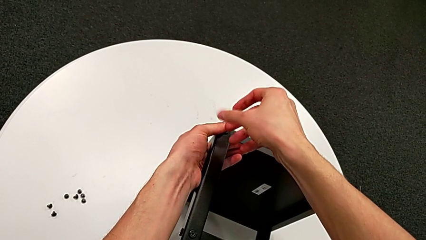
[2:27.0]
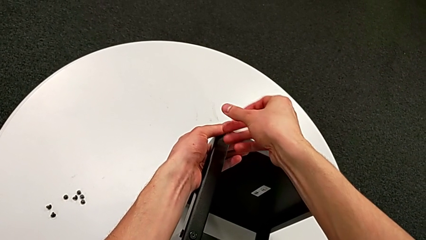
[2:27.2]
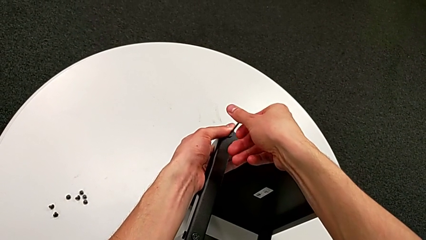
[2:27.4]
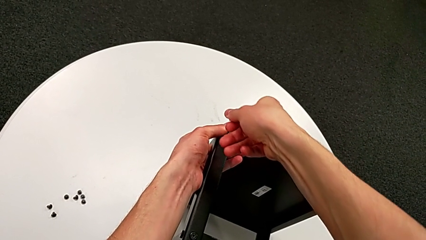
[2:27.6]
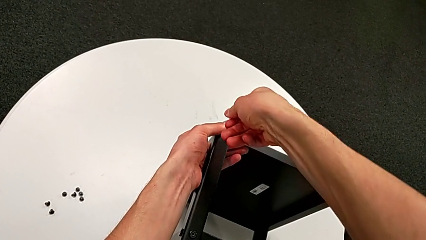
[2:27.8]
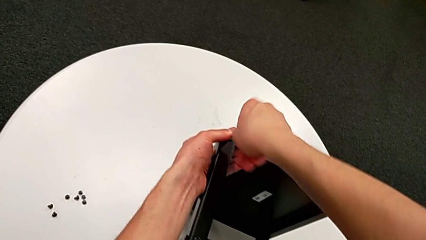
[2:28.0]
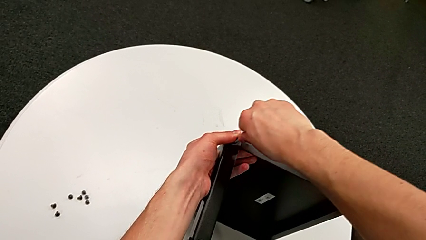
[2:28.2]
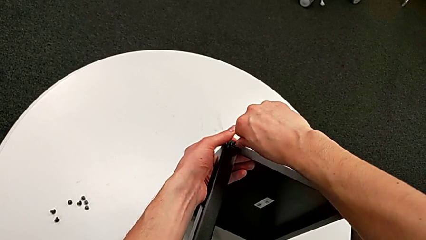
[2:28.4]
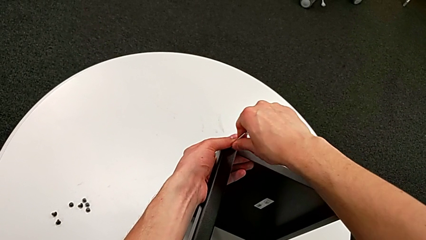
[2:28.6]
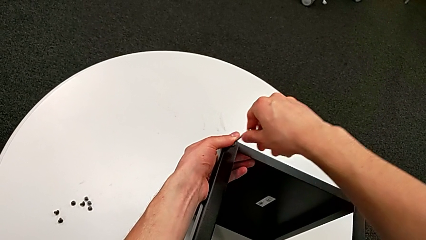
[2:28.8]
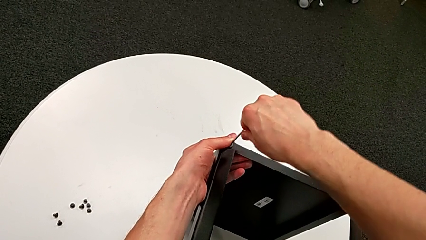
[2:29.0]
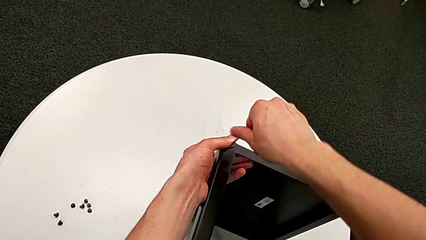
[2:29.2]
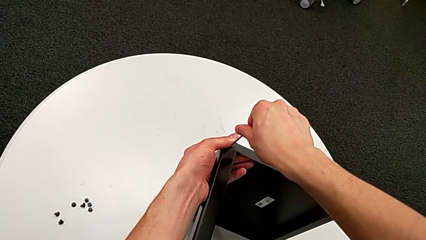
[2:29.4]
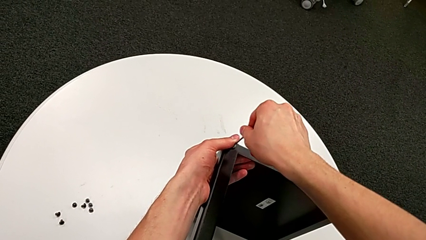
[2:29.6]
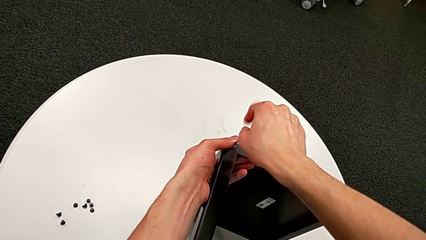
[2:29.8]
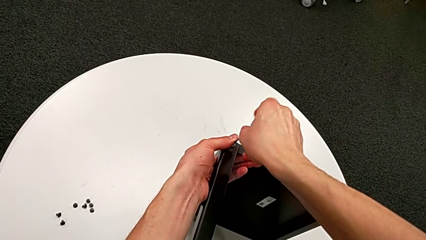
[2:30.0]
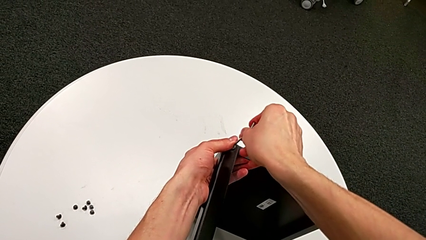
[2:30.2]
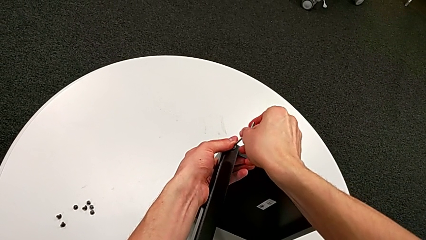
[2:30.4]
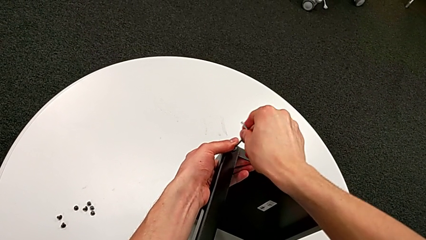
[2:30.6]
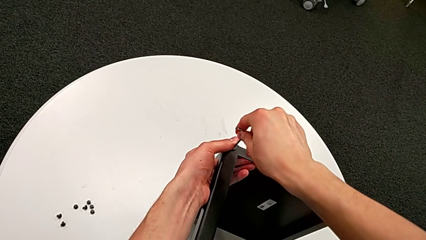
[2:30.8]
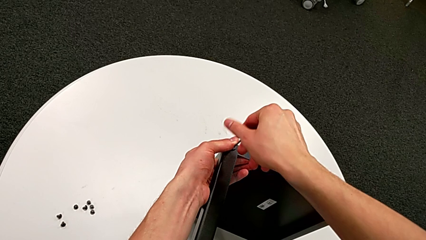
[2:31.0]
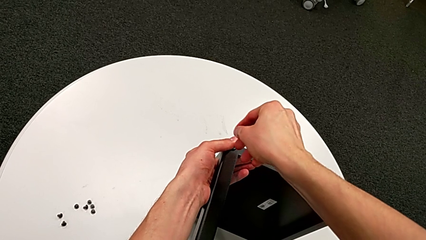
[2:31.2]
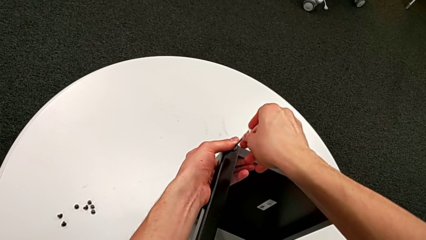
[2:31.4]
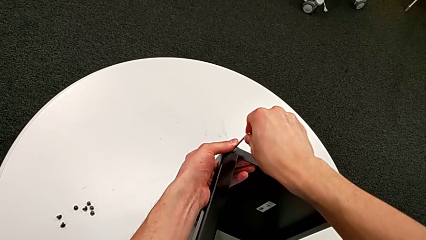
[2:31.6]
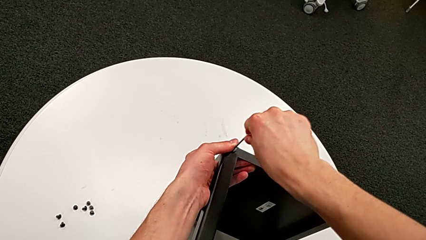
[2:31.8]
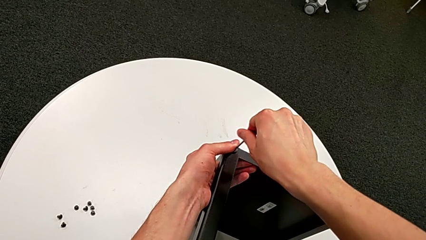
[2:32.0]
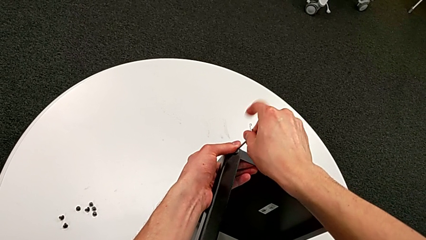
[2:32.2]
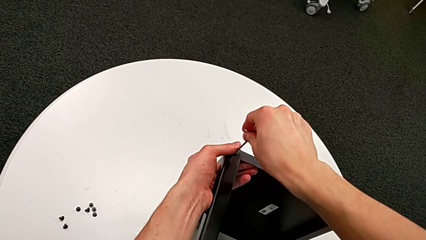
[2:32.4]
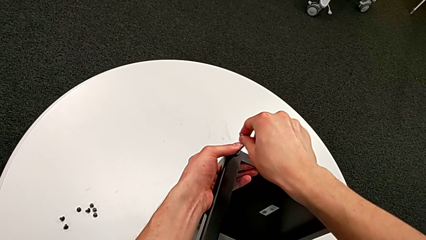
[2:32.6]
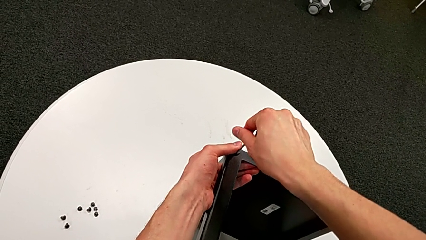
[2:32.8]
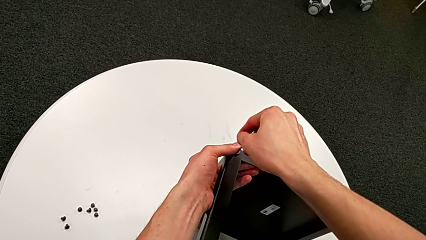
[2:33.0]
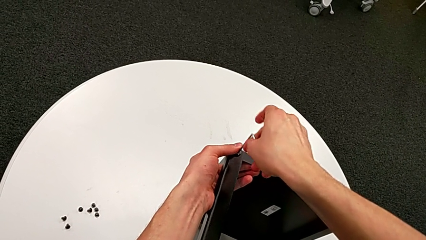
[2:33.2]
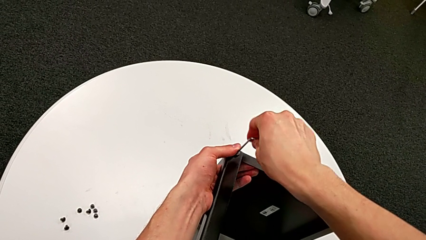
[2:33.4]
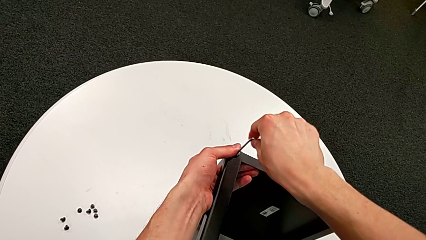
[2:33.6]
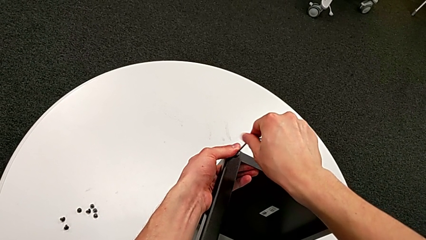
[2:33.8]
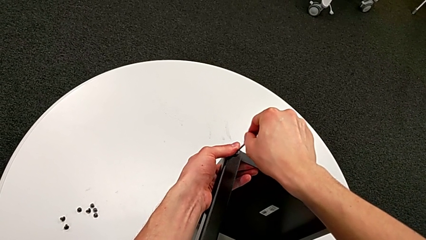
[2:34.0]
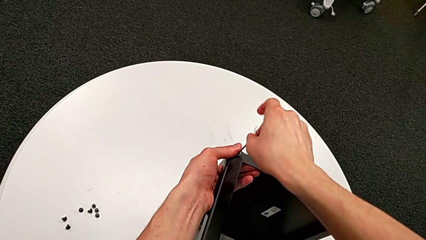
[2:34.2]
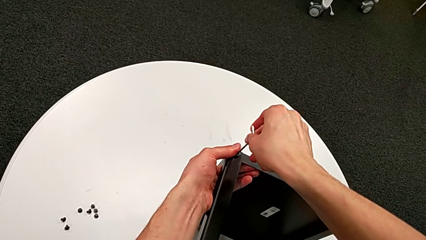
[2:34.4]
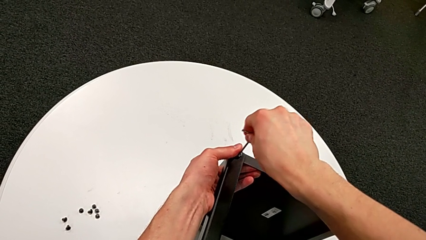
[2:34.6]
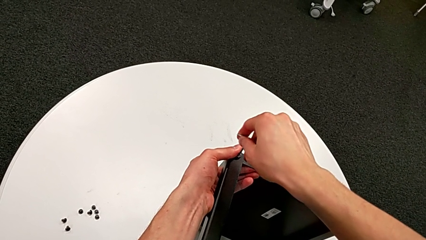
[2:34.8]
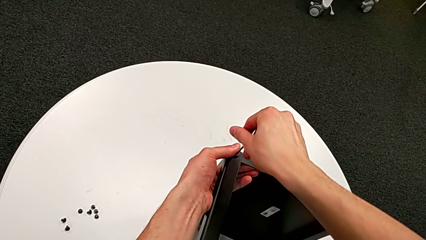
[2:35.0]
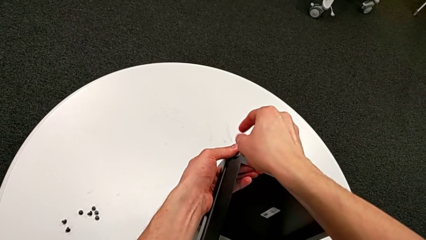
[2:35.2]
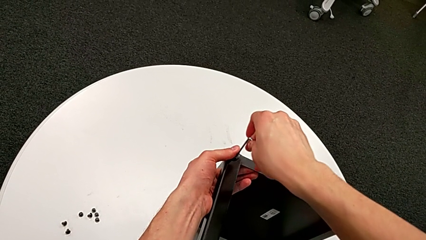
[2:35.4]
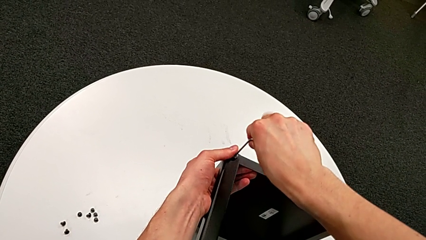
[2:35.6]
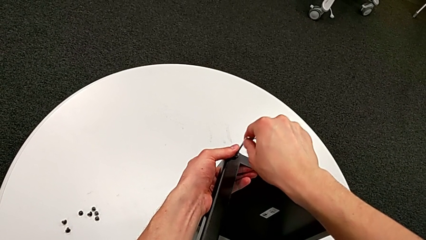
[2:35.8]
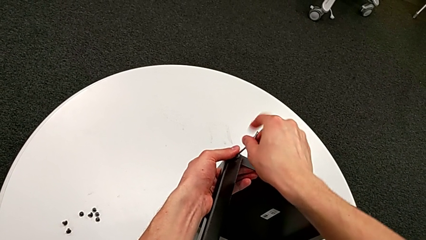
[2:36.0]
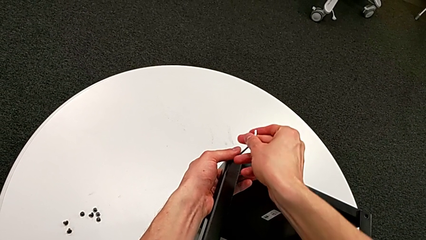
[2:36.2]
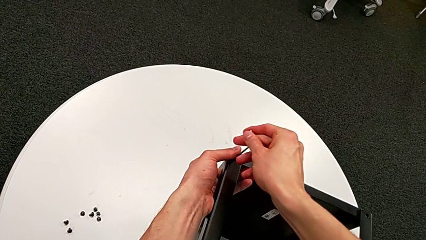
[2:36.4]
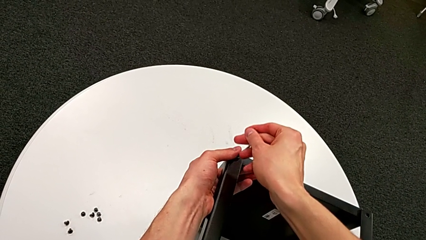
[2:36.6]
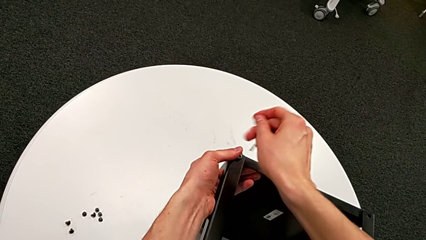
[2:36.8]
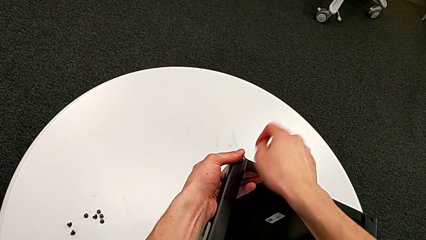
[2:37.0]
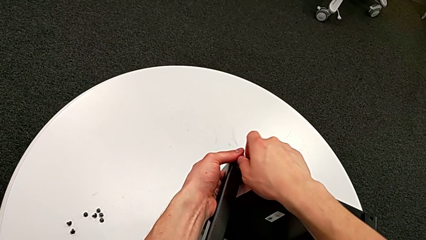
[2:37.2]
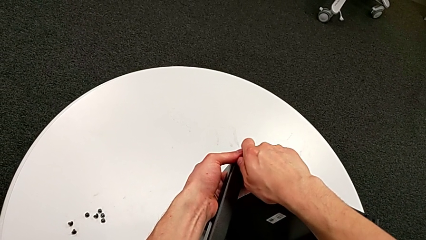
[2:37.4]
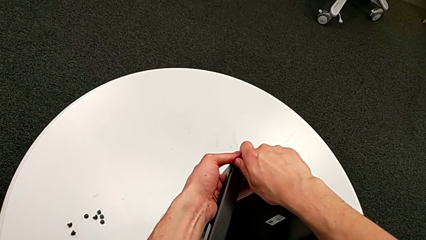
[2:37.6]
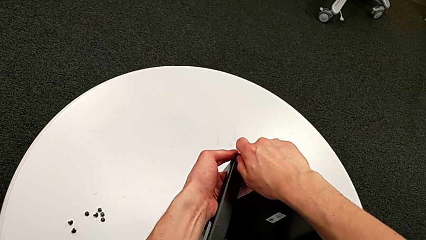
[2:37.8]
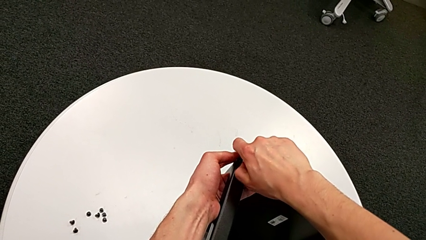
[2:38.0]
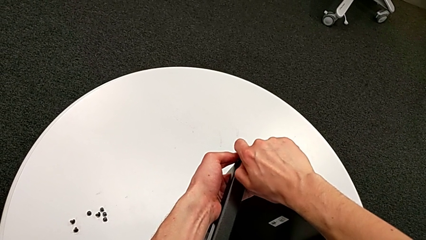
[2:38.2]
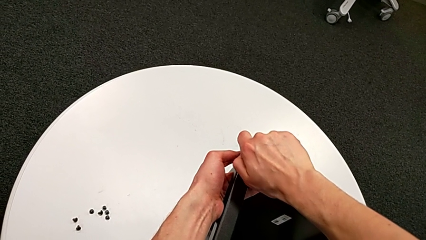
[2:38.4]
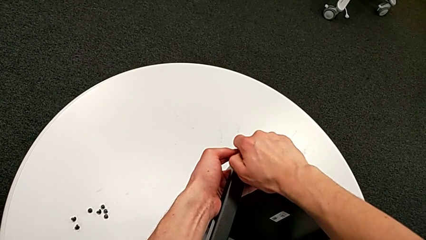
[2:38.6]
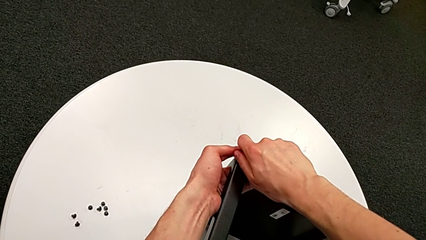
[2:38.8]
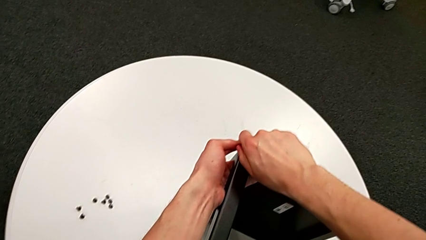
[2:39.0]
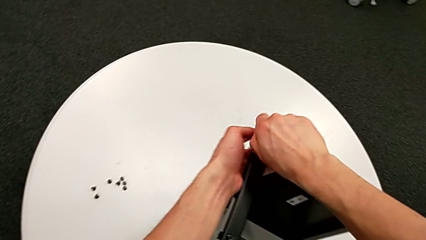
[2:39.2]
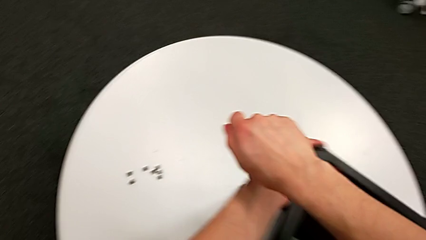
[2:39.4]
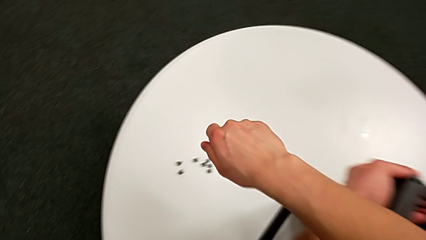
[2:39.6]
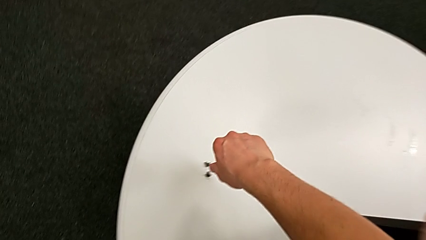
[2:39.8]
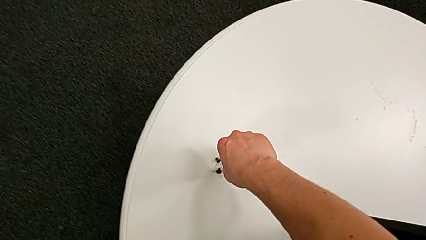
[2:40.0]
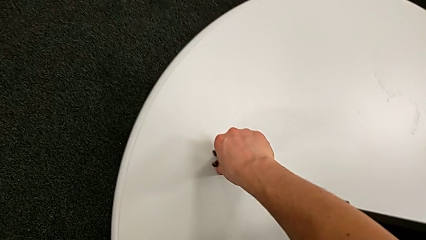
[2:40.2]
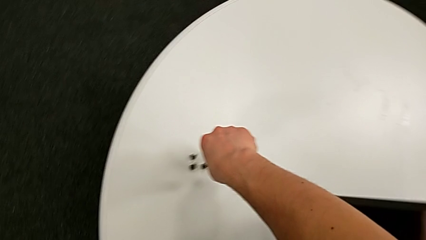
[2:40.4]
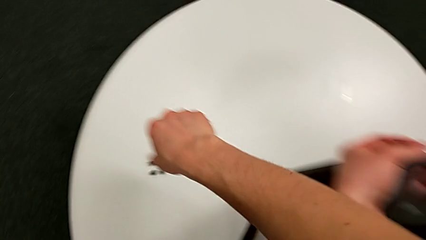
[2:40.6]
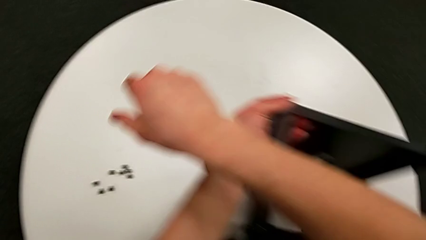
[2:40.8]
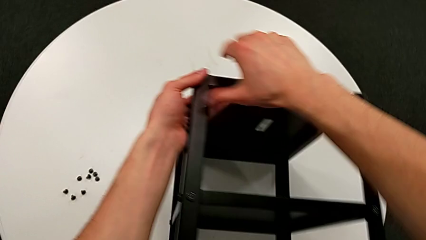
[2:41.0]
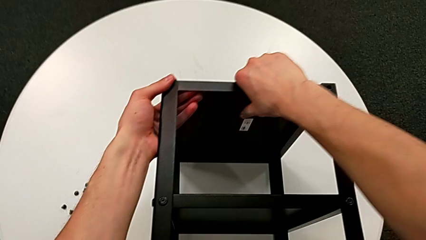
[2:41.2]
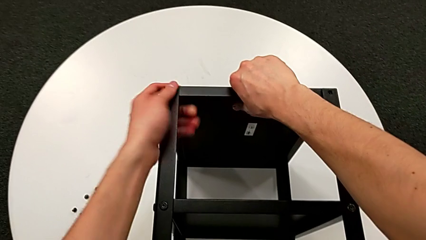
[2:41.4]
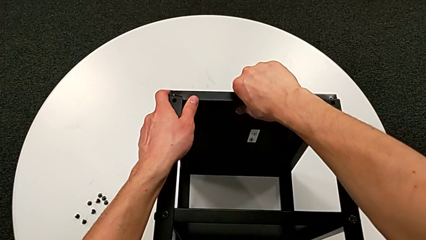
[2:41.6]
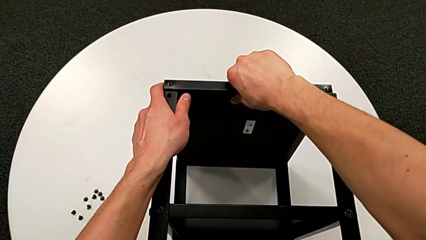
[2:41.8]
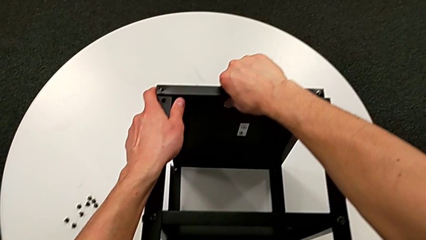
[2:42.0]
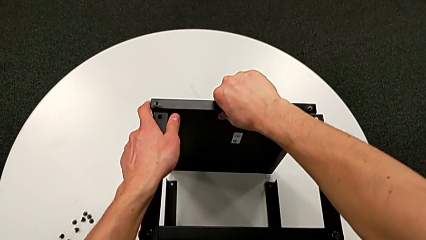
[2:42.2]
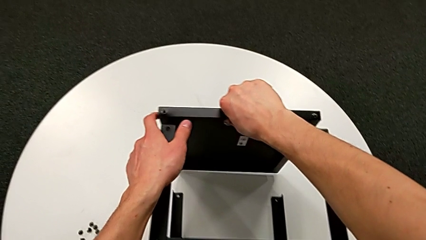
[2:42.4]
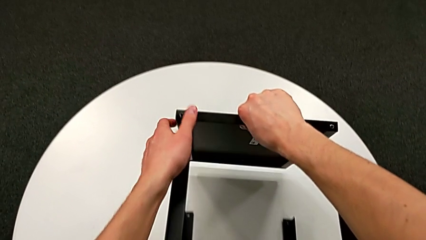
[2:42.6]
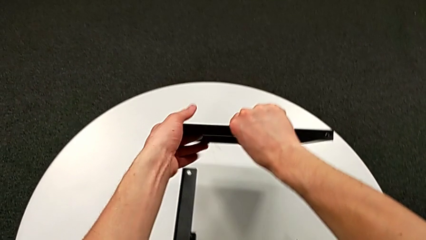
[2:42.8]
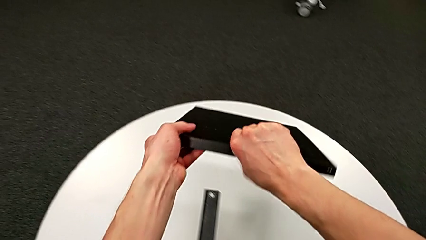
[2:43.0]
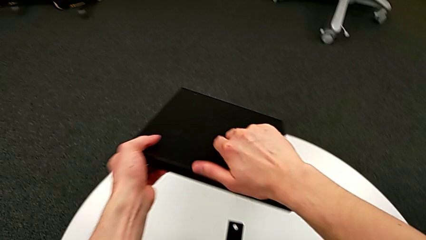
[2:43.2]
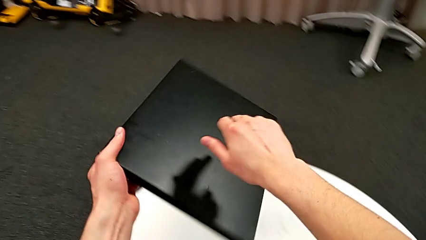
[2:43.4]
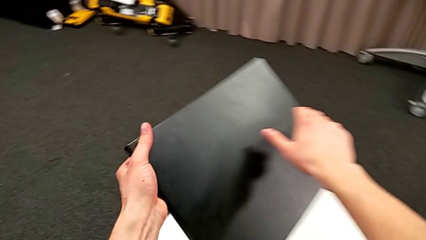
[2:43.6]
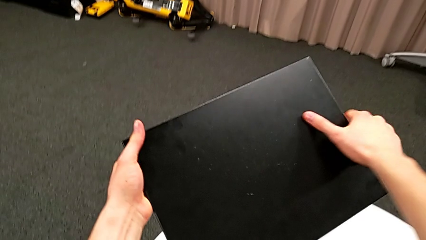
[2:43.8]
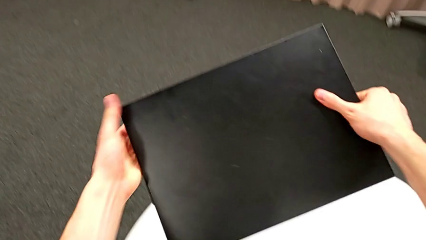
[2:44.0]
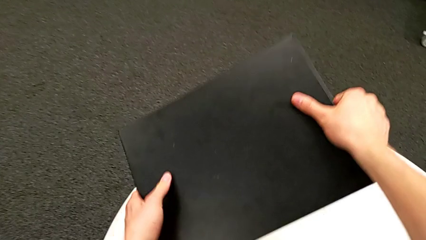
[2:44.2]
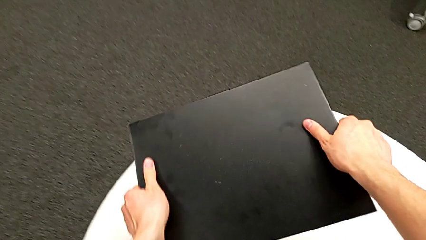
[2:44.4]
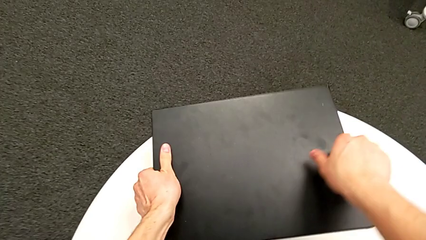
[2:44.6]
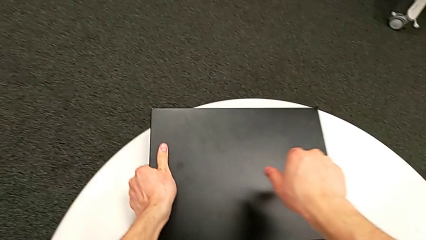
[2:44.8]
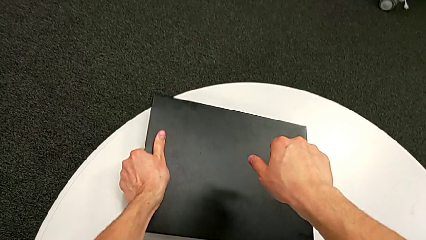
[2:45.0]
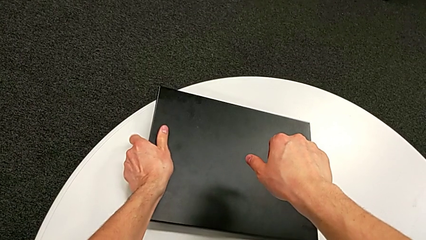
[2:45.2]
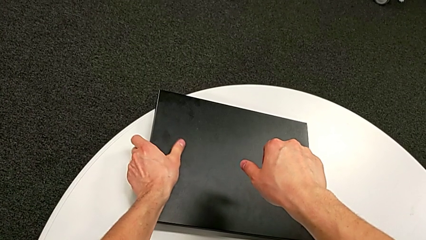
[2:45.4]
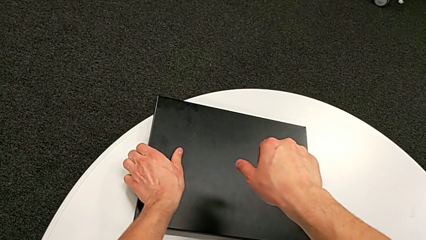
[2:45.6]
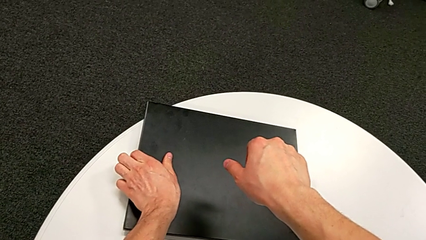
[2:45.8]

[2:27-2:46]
The camera wearer is unscrewing the hex socket heads from the table. They unscrew the hex socket head, withdraw the Allen wrench, disassemble the hex socket head, place it, disassemble the black tray and place it.
